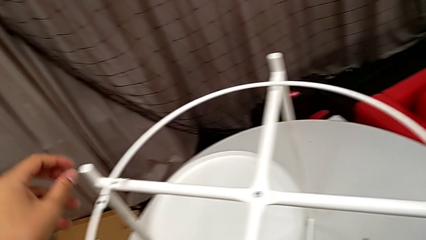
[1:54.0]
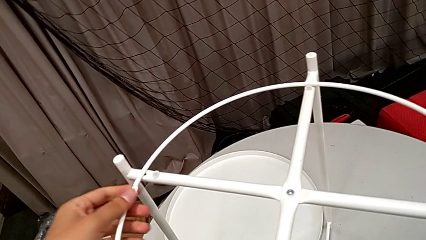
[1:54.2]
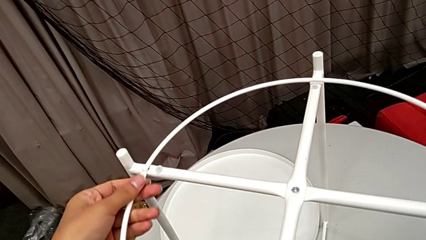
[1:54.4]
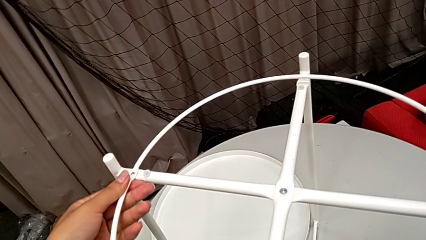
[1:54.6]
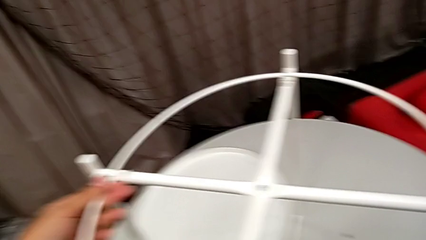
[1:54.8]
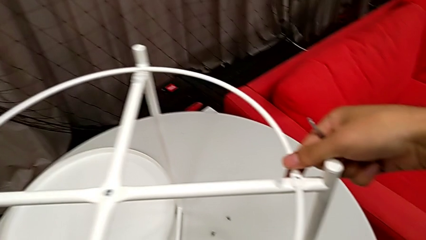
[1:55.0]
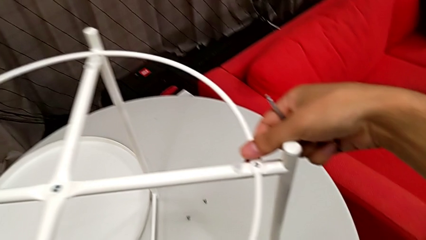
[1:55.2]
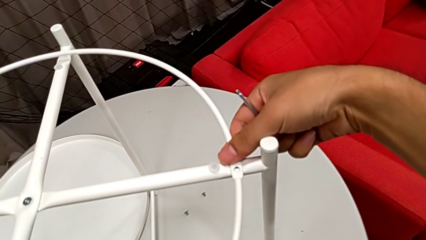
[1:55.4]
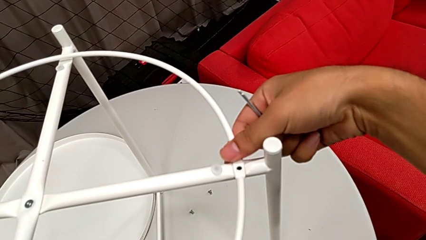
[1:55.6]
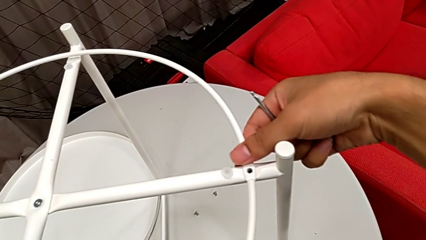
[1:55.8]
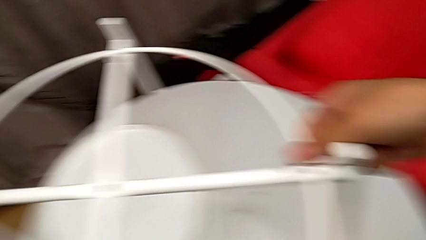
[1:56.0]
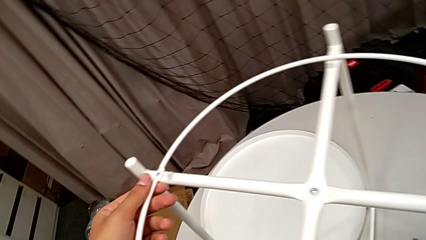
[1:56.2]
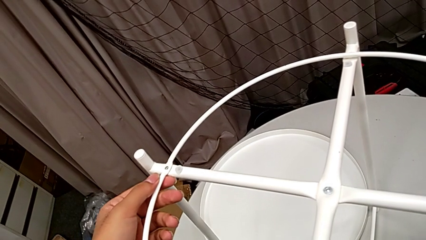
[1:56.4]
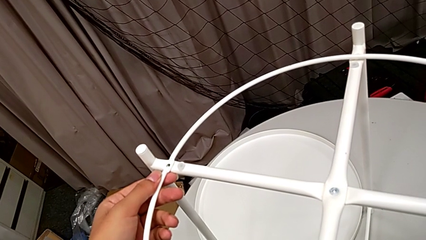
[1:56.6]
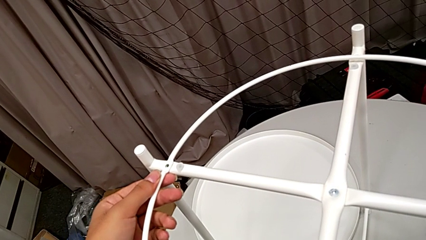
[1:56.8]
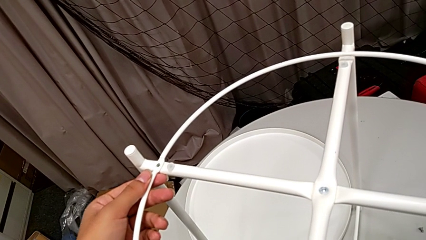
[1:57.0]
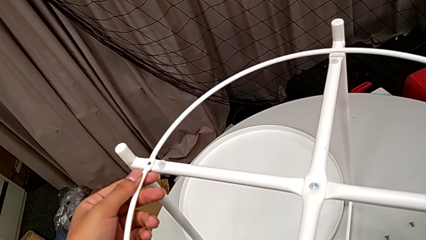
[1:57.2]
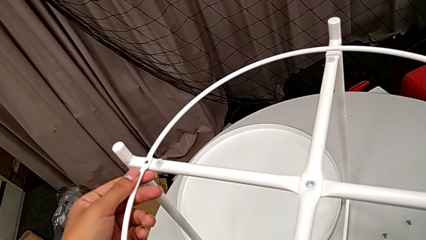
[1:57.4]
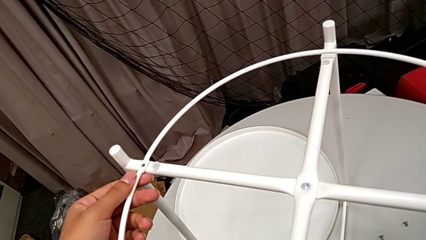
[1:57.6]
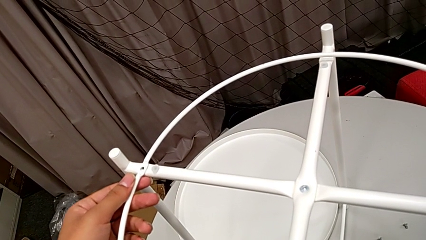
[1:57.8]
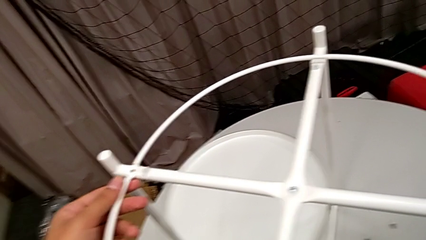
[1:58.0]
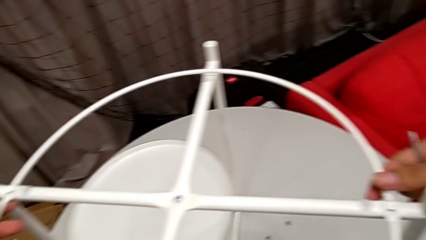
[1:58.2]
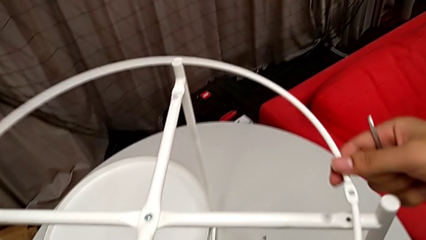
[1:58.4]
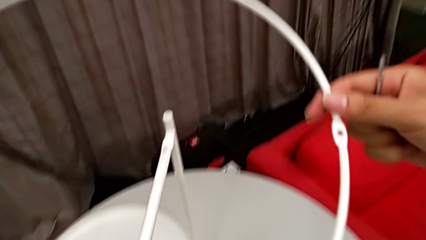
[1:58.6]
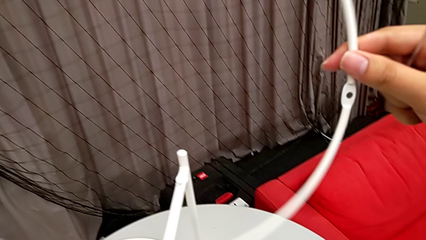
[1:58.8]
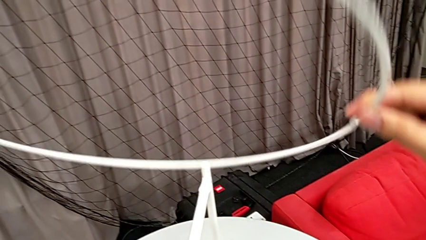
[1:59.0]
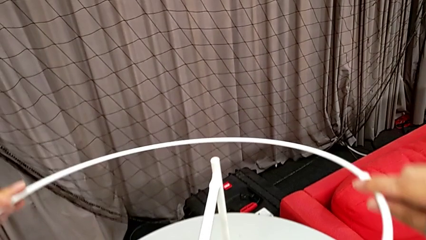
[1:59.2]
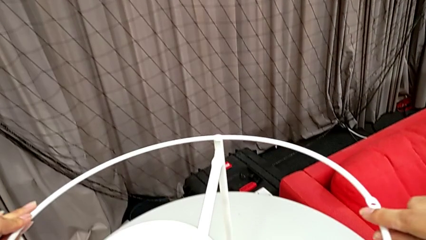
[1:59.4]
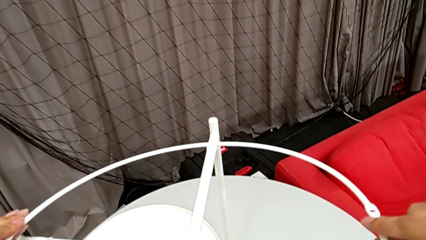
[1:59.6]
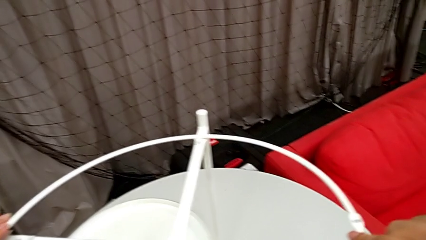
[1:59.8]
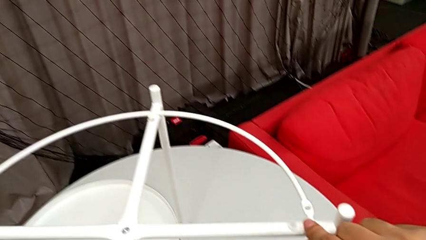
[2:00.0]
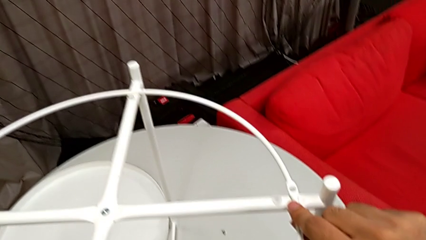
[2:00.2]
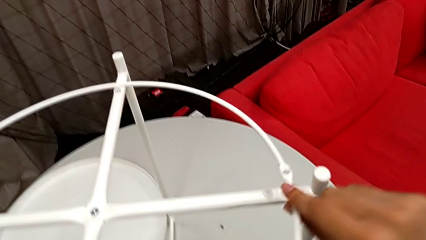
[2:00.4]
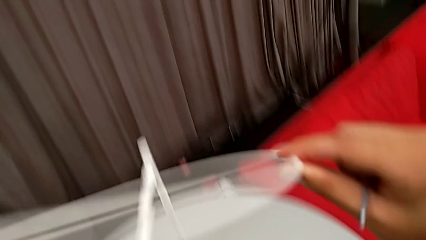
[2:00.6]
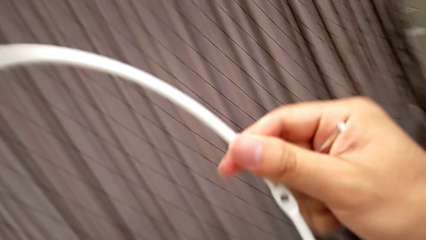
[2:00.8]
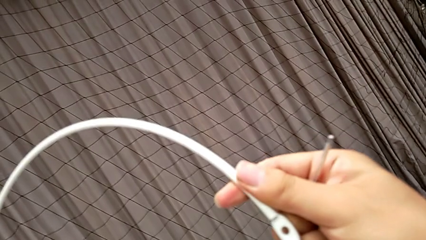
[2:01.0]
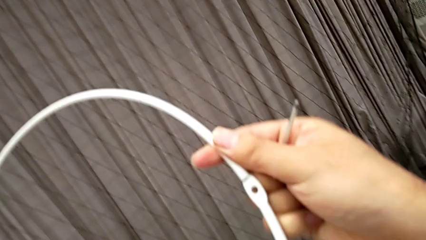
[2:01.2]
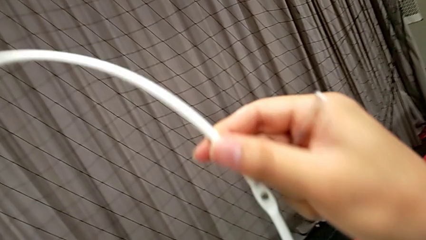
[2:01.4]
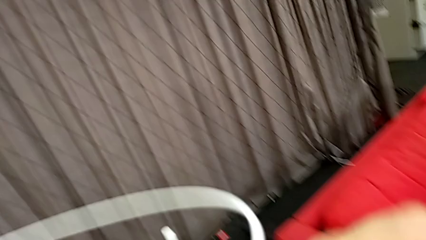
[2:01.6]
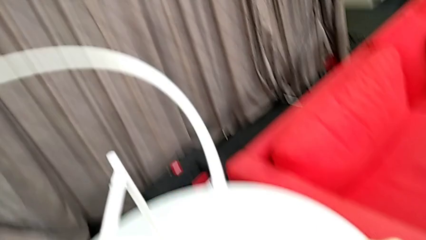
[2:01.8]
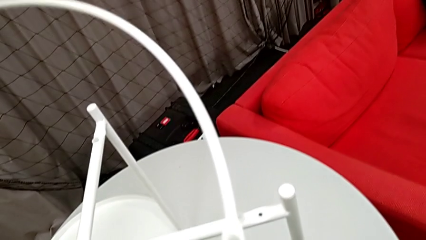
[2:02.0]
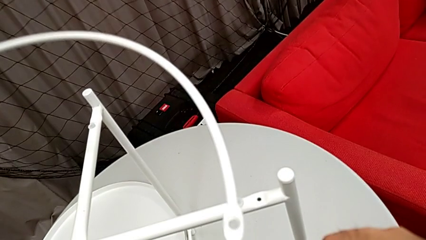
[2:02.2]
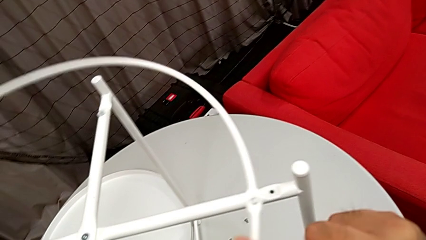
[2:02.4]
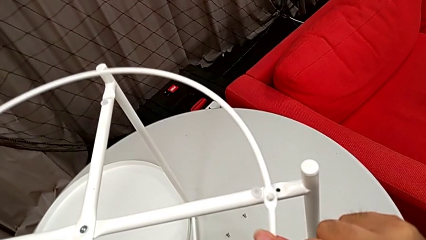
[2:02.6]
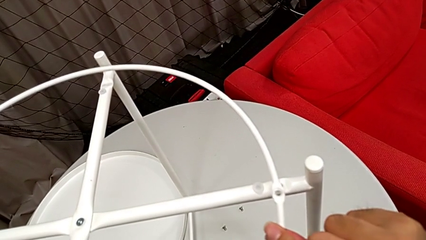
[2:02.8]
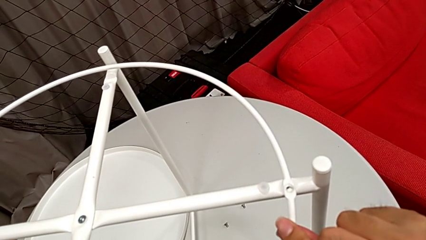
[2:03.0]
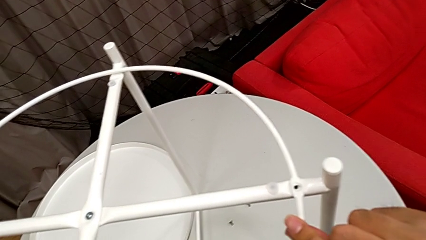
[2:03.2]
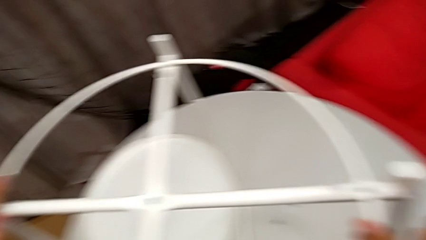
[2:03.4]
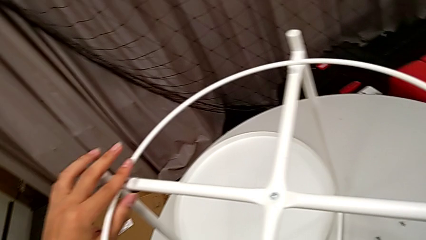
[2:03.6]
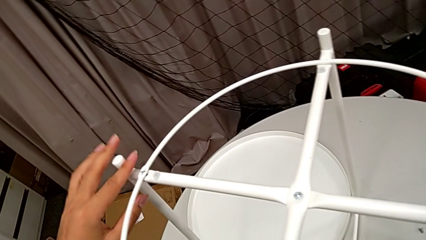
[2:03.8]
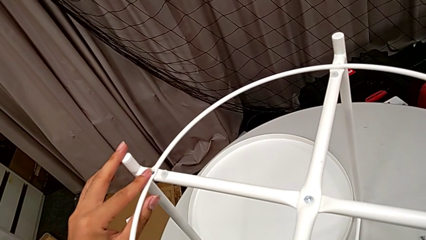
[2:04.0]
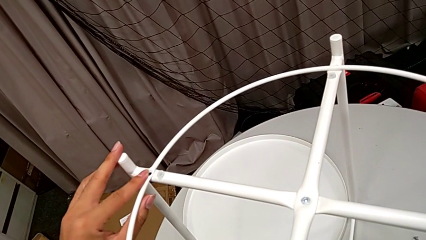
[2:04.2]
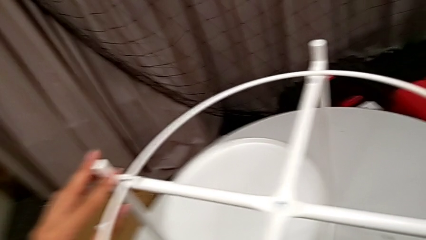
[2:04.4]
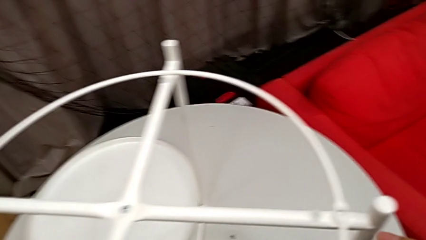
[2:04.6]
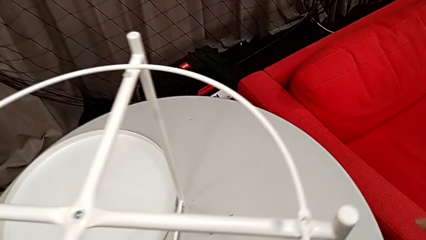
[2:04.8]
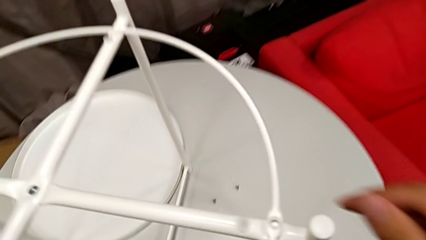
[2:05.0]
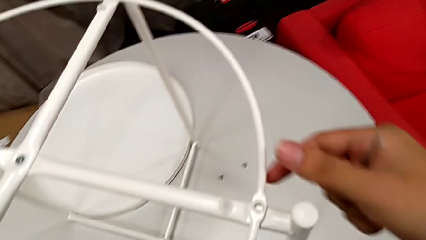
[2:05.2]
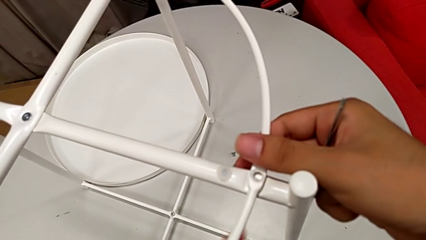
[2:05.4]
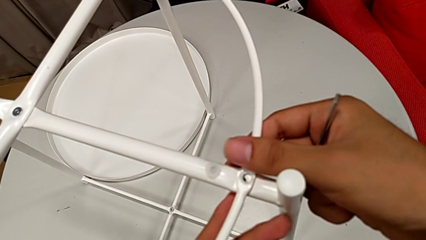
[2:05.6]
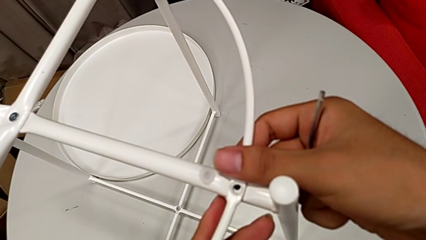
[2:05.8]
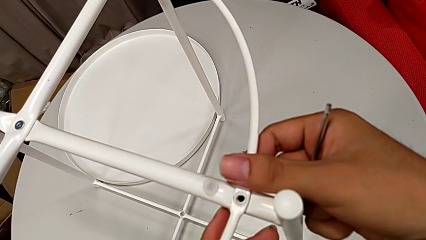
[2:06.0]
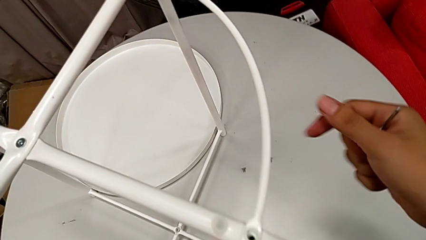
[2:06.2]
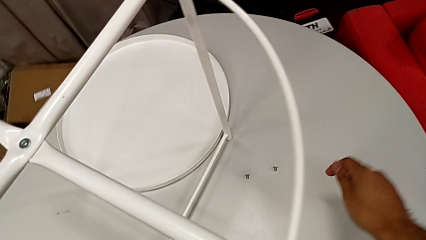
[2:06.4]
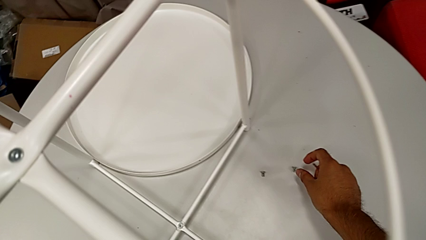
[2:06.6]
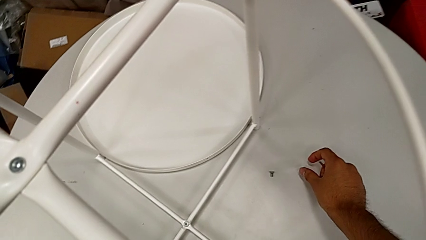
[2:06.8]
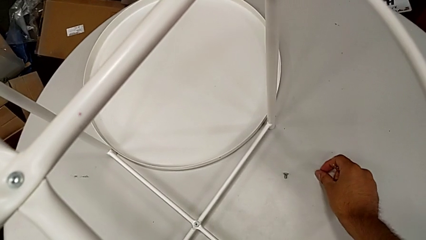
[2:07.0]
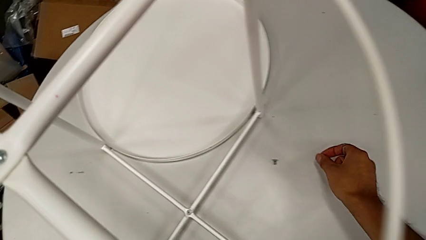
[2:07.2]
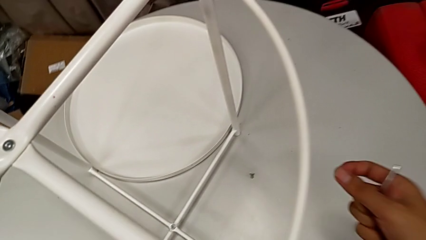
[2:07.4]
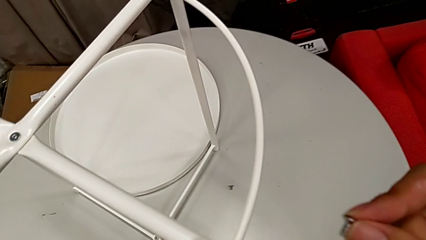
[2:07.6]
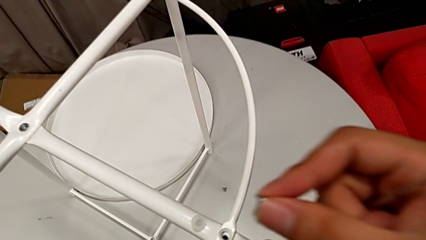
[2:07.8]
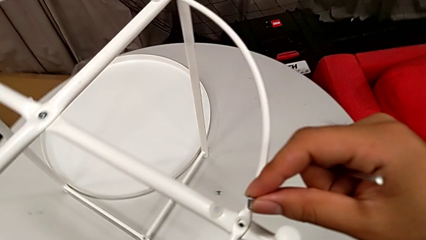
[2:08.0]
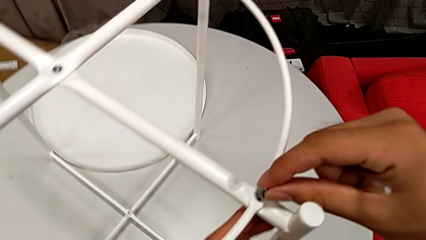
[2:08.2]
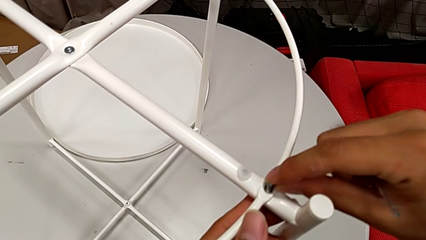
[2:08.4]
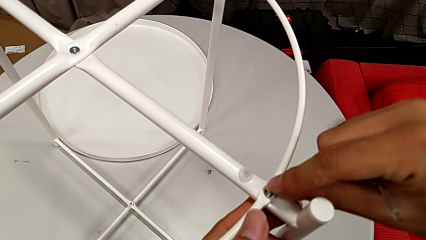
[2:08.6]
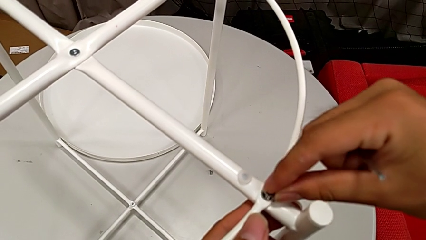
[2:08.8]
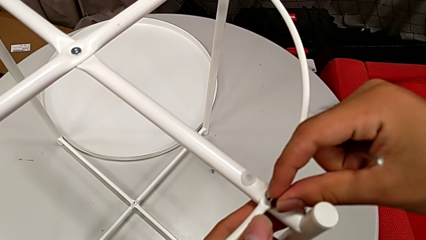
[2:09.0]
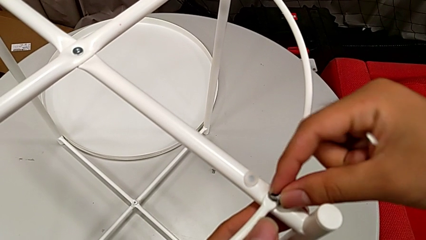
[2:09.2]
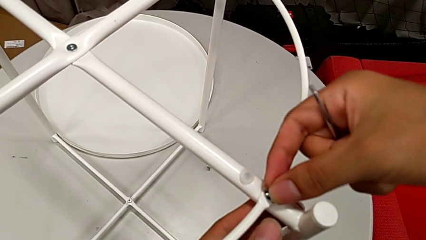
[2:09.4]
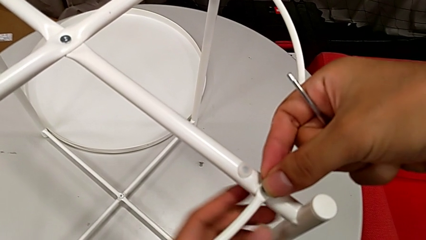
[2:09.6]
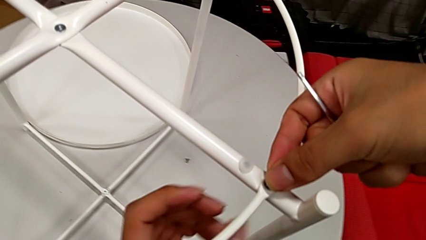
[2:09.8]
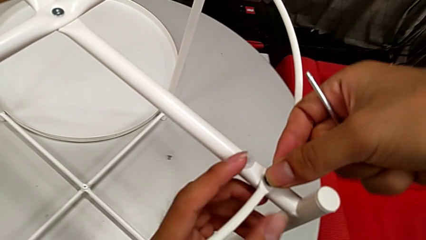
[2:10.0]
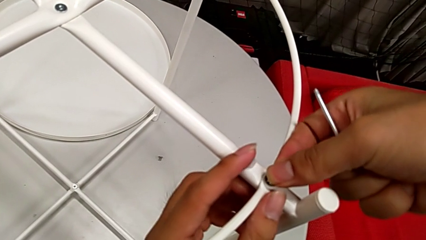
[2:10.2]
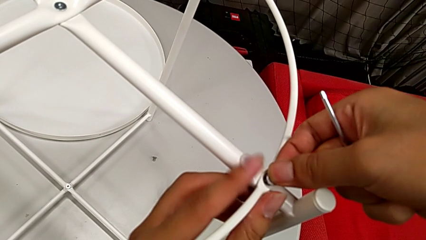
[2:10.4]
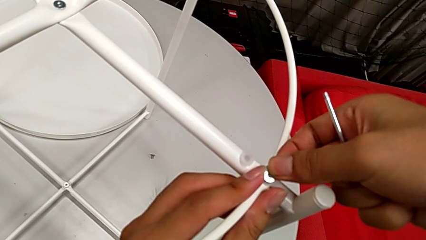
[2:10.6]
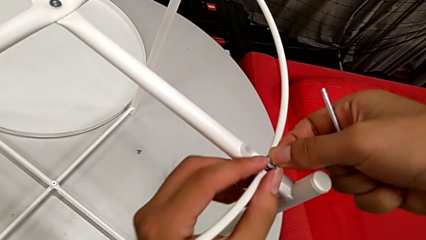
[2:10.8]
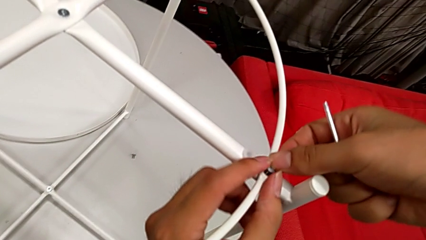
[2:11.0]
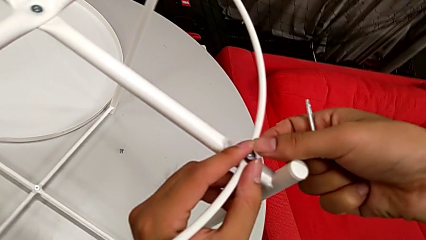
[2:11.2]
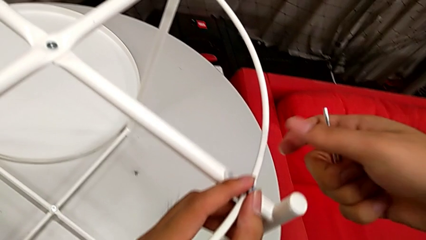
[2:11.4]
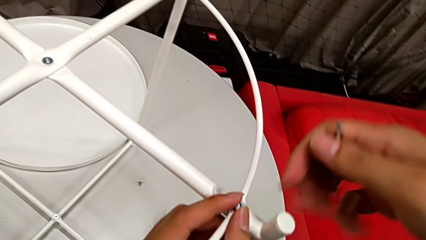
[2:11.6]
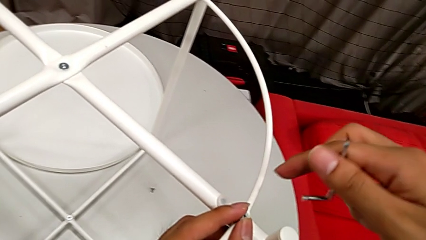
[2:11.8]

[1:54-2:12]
The camera wearer is screwing the circle into the legs. They wrongly align the circle, hold it, rotate it, align it, inspect it and align it. They grab the hex socket head, insert it and align it.
